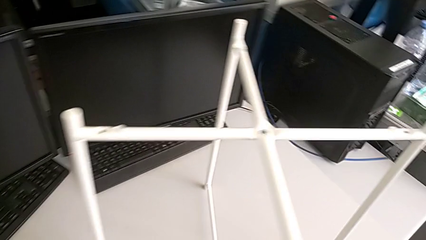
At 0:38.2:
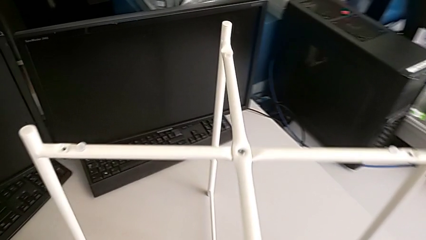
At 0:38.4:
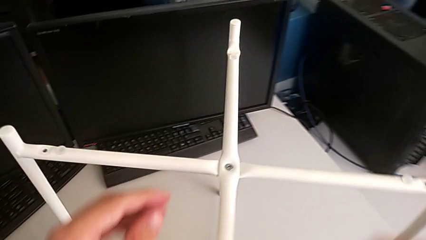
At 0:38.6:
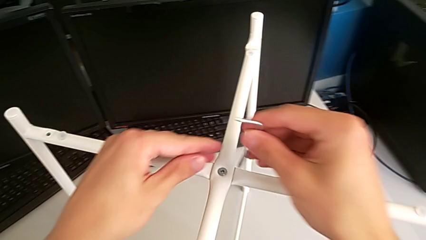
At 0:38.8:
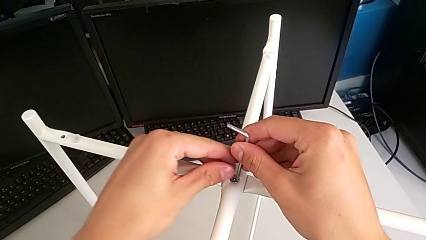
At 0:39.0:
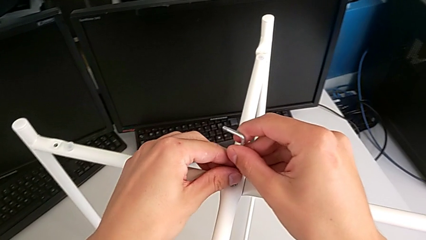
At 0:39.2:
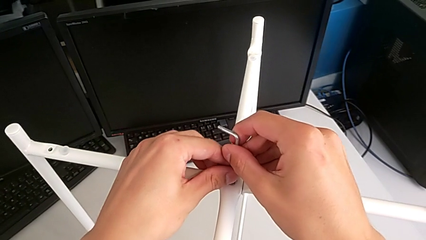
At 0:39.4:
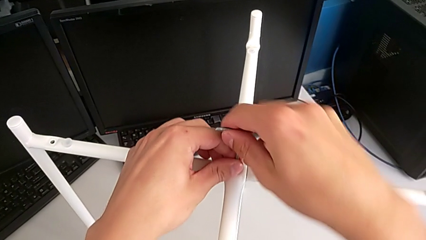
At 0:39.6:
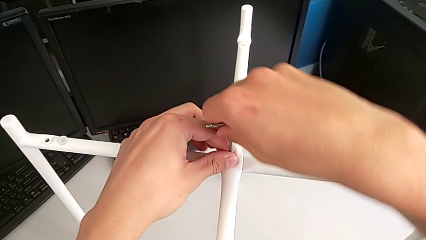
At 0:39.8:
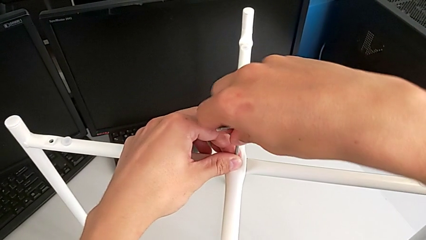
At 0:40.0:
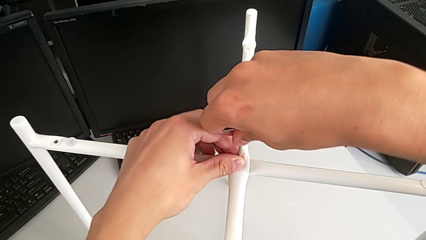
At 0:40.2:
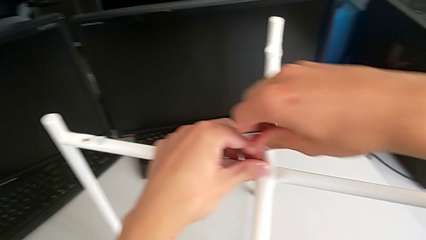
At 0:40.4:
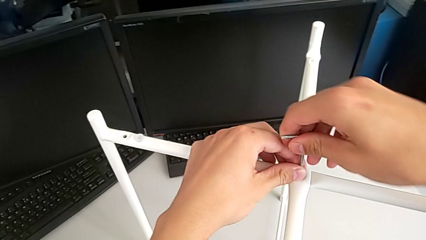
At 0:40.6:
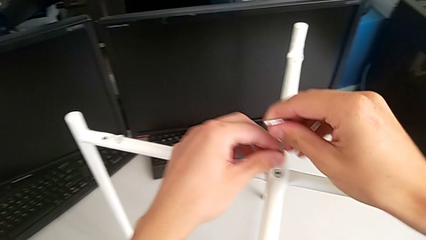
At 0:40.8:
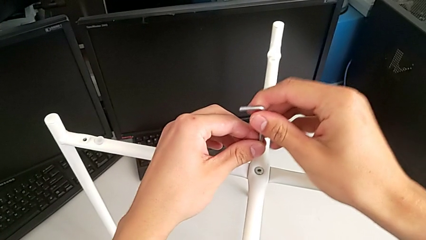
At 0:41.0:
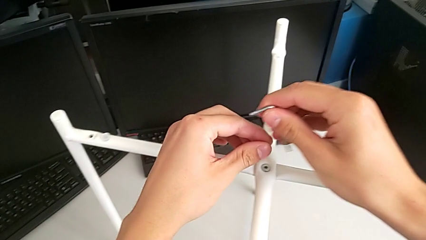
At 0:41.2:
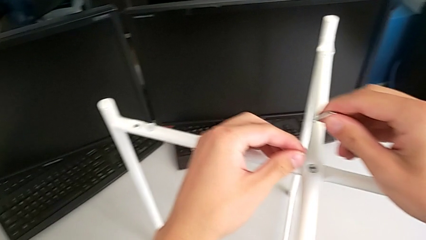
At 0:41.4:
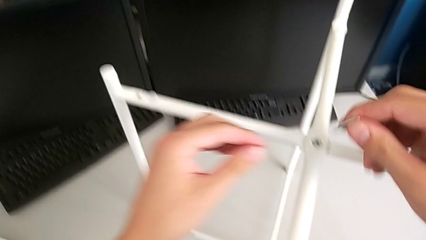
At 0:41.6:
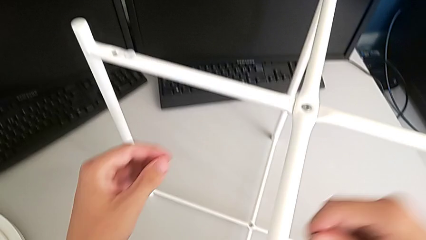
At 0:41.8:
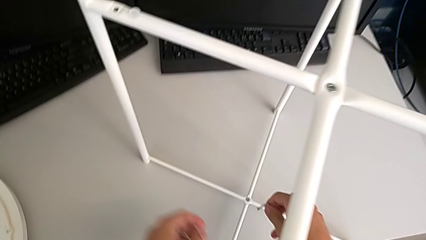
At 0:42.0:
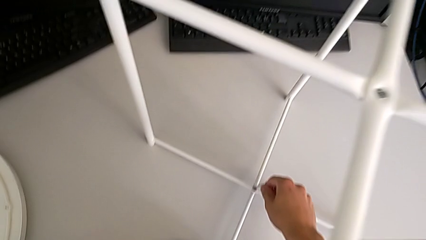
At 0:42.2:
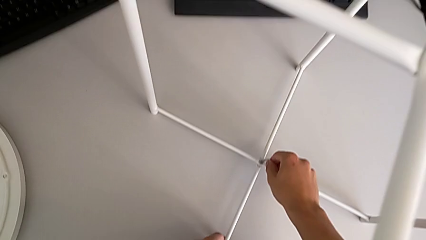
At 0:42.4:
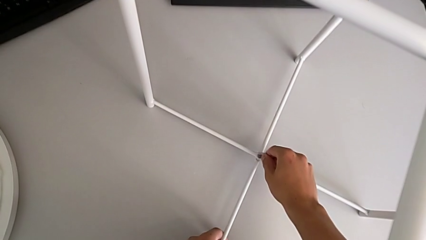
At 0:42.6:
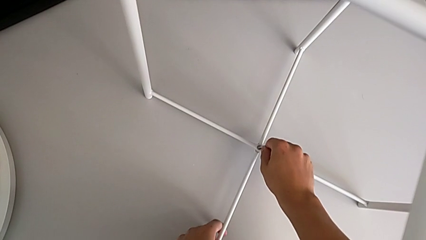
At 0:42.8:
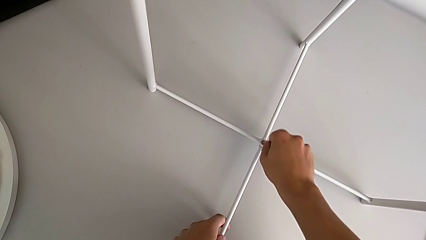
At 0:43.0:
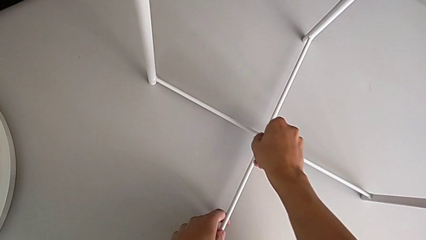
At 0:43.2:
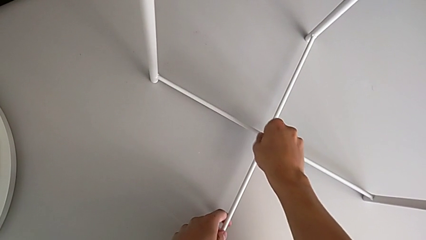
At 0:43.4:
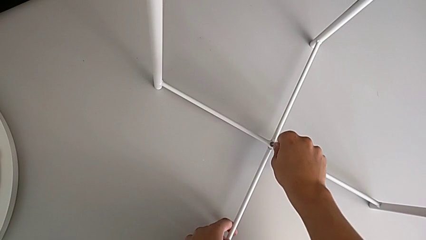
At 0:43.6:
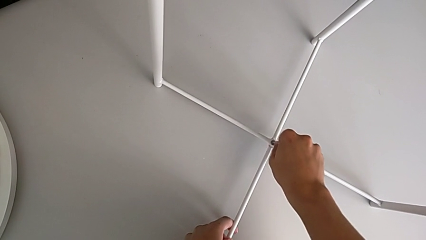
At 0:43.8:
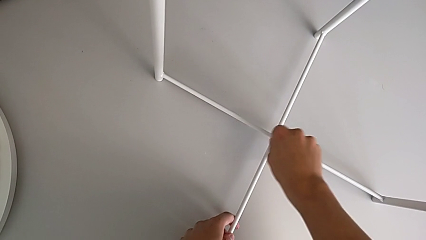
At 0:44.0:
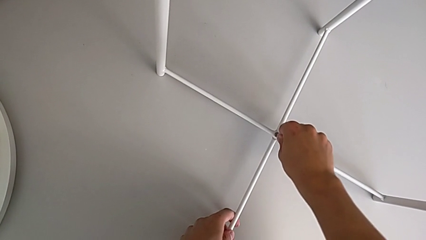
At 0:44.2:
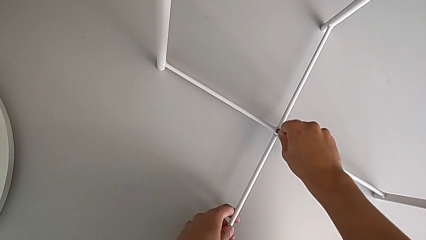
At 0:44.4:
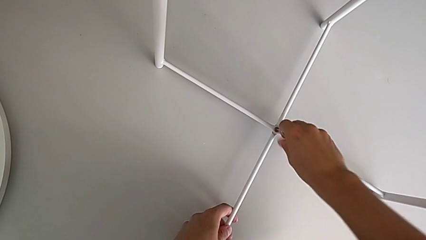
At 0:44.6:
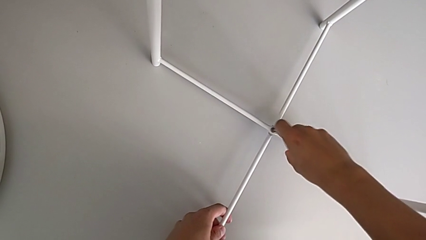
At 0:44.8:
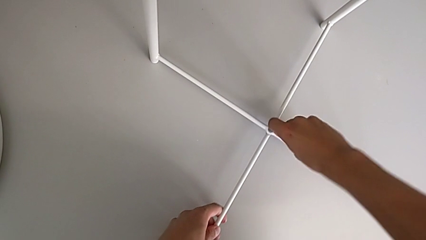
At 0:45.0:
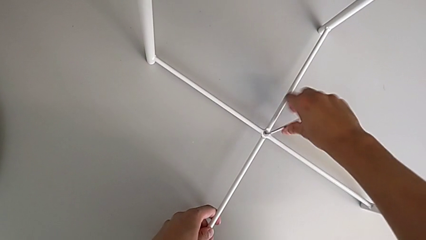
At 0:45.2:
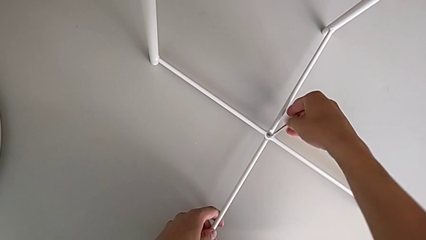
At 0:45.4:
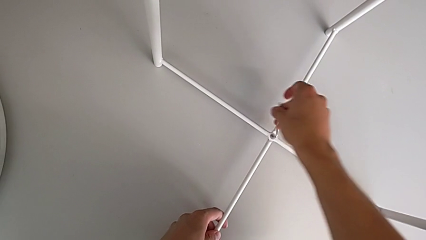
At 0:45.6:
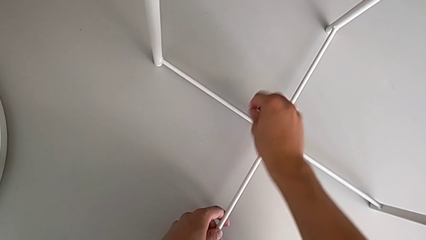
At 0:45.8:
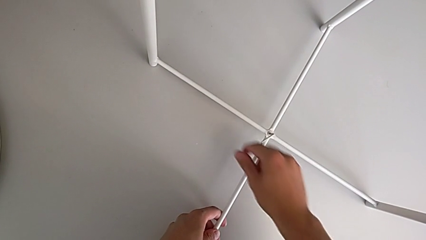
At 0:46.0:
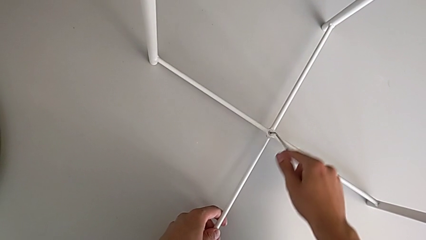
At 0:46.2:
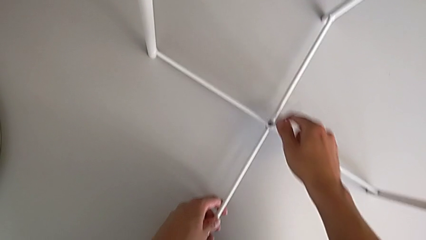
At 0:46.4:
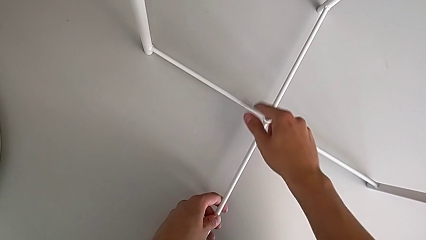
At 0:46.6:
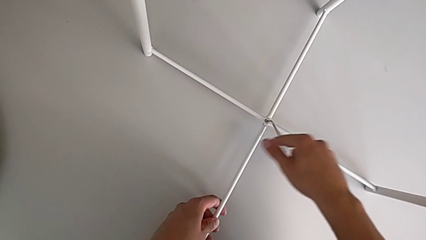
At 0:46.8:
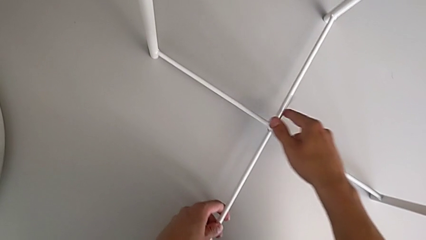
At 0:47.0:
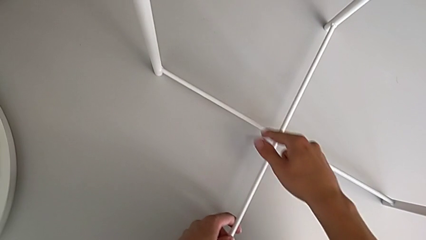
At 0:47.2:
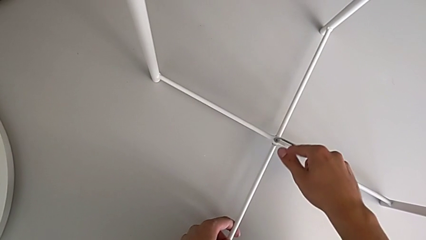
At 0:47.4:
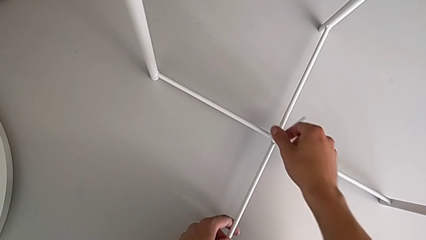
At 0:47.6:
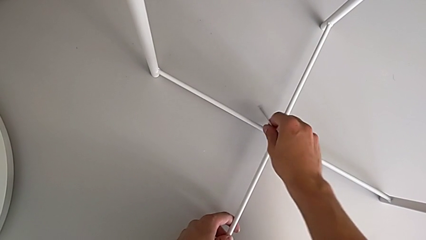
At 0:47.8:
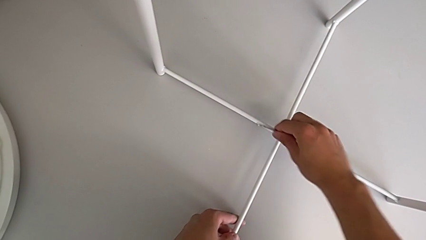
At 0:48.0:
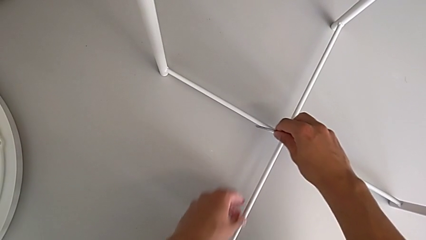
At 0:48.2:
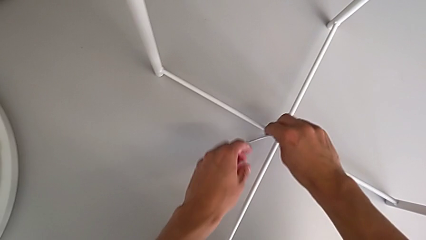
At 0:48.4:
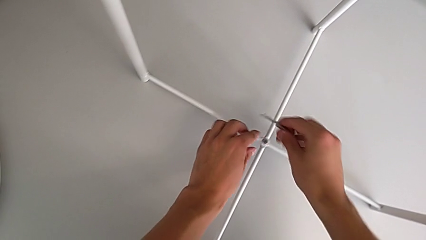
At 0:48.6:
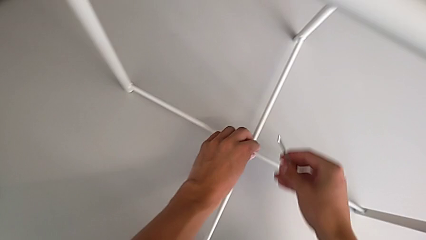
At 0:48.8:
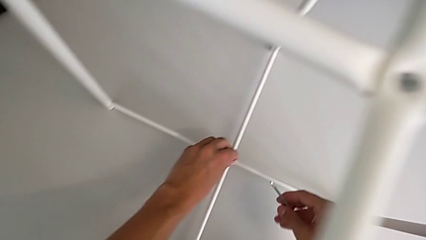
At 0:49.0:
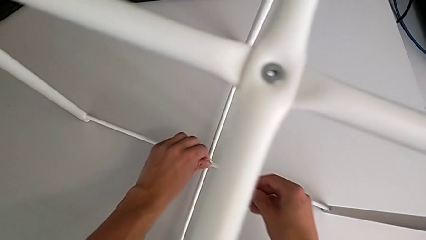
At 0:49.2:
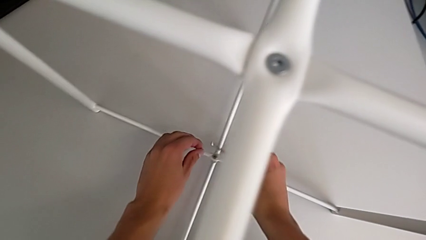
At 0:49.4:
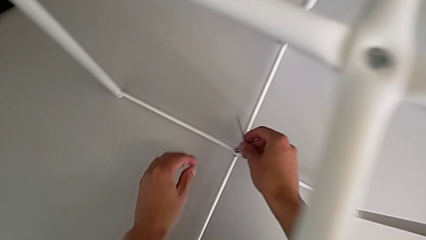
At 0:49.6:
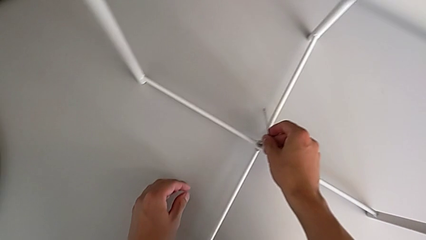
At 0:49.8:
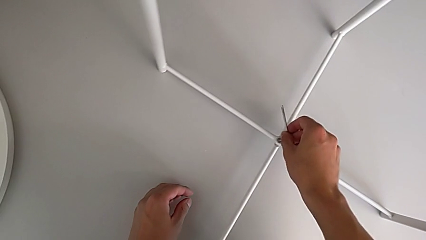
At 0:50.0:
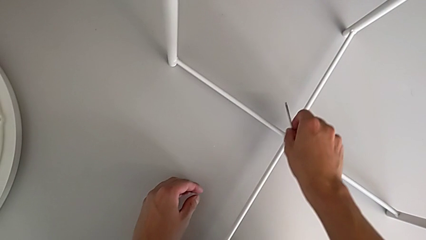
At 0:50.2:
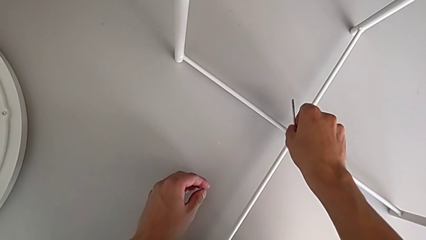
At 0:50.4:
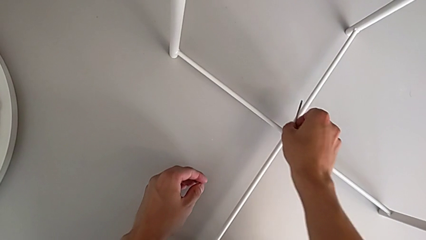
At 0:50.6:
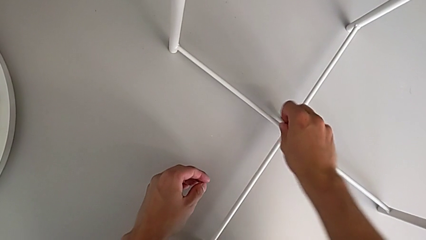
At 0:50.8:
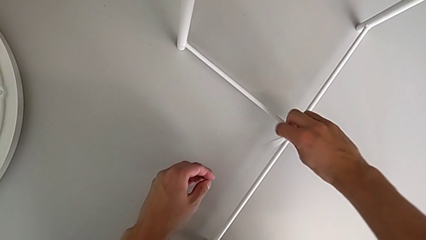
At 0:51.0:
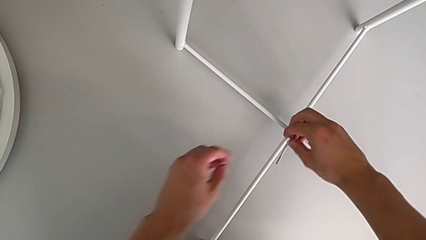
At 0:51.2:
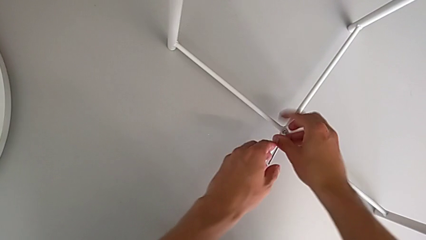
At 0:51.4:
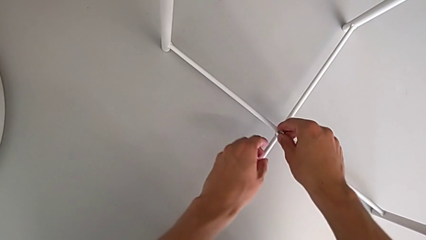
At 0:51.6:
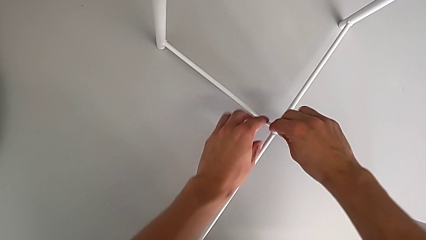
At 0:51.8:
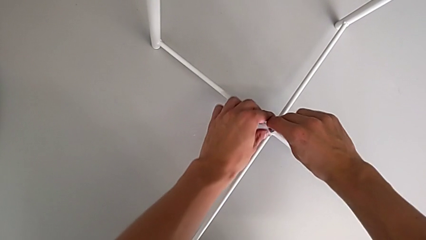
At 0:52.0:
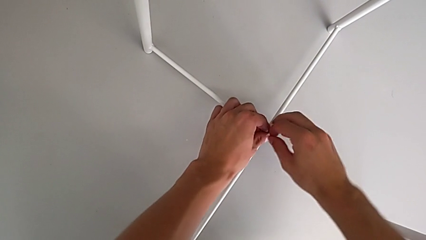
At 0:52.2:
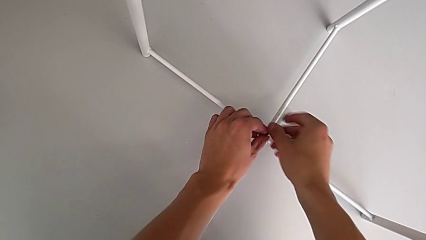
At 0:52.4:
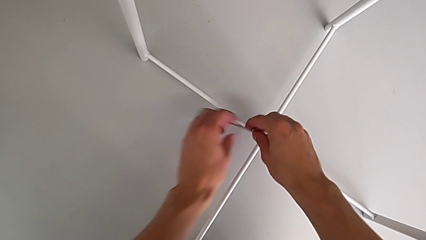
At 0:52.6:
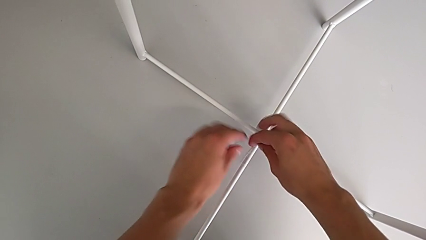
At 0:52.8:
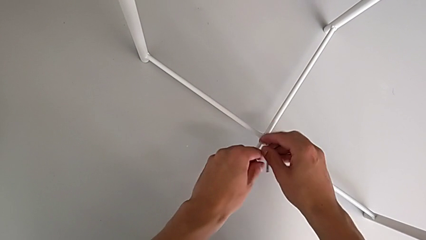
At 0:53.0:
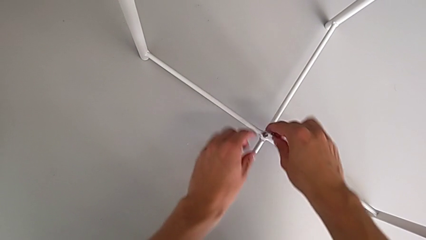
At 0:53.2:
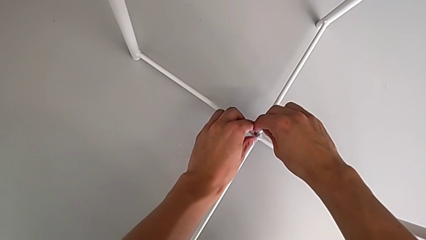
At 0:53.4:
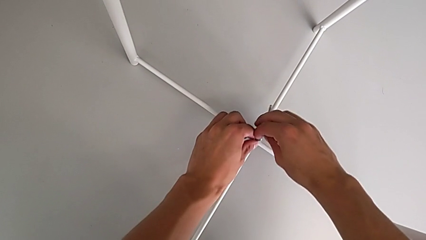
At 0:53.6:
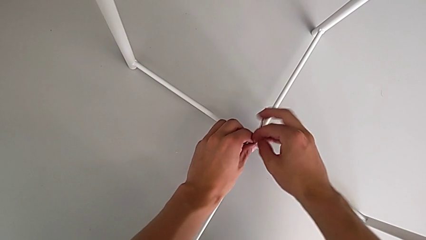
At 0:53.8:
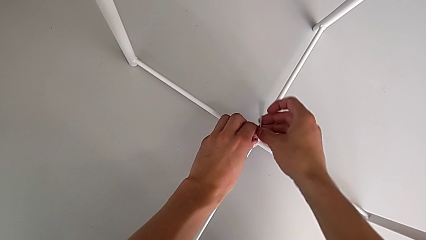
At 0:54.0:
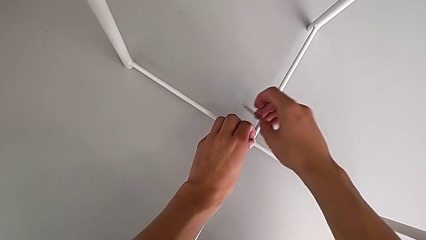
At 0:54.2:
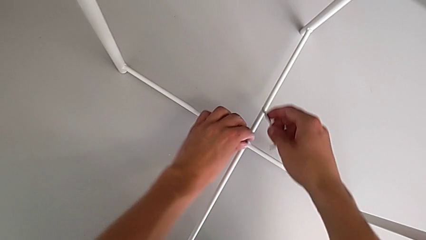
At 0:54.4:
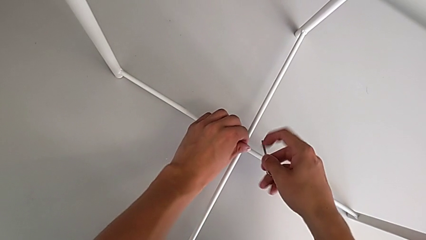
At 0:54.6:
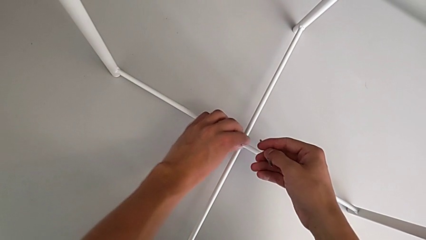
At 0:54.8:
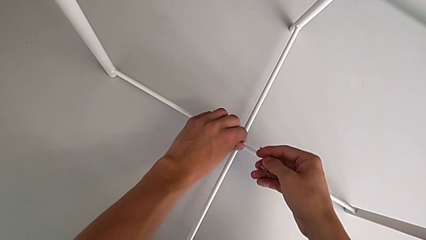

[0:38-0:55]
The camera wearer is disassembling the legs of the table. They wrongly insert the Allen wrench in the middle hex socket head, withdraw it, approach the hex socket head, insert the Allen wrench, unscrew the hex socket head, withdraw the Allen wrench, unscrew the hex socket head, insert the Allen wrench and unscrew the hex socket head. They withdraw the Allen wrench with the right hand and unscrew the hex socket head with the left hand.
